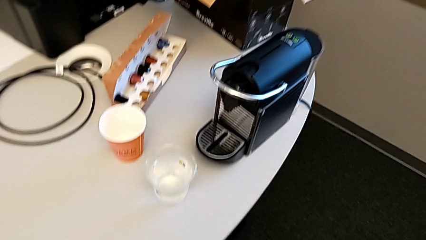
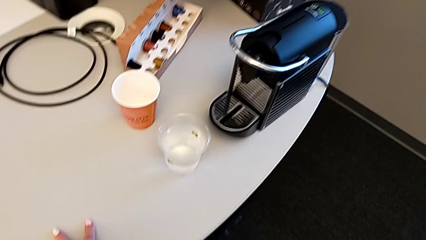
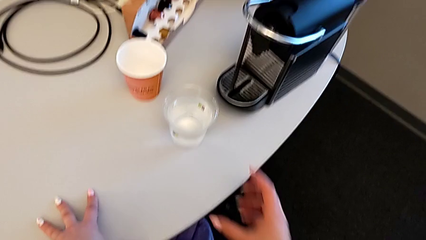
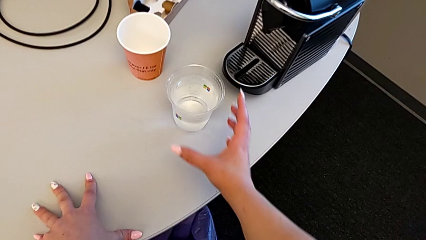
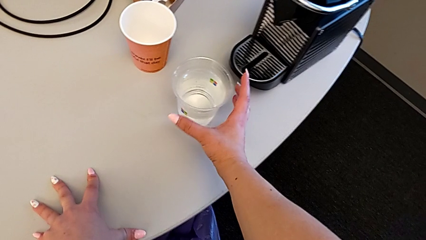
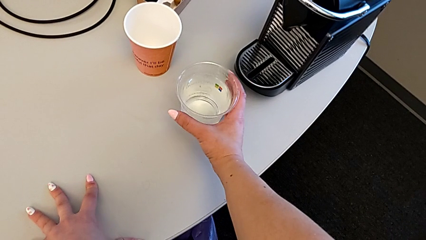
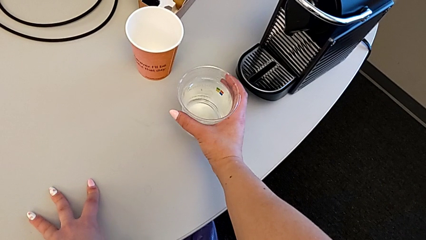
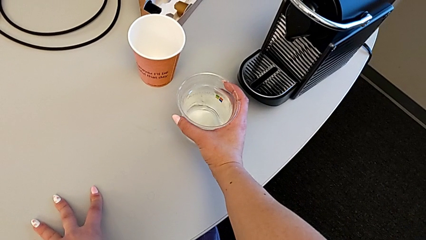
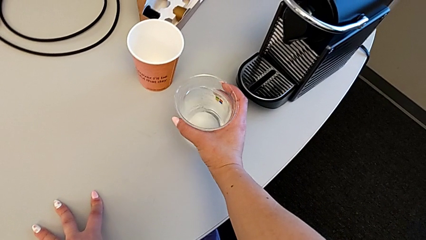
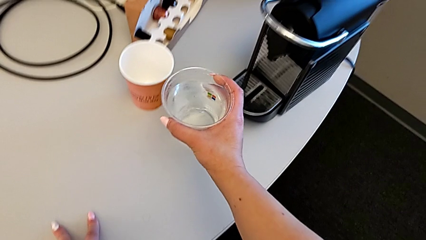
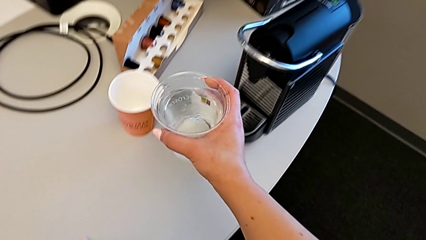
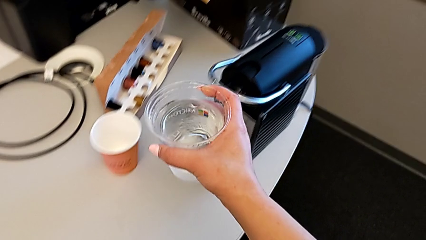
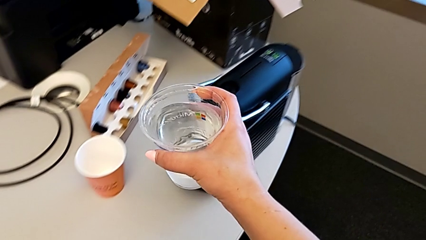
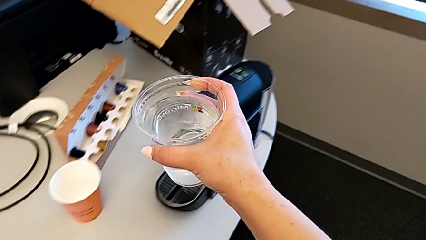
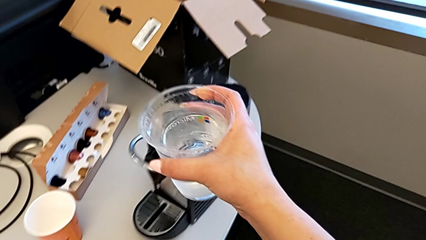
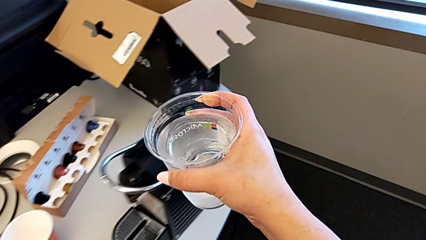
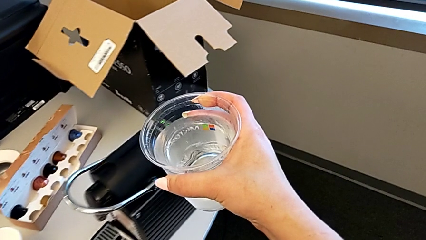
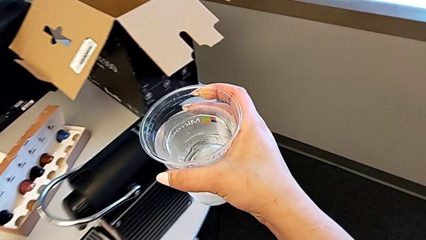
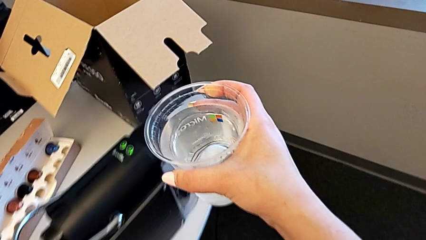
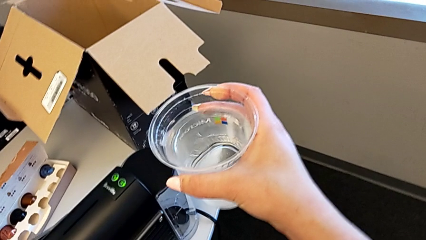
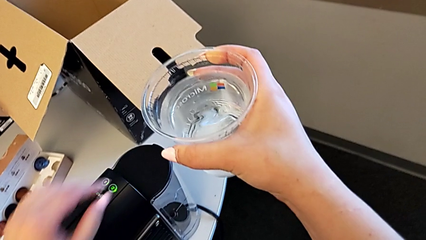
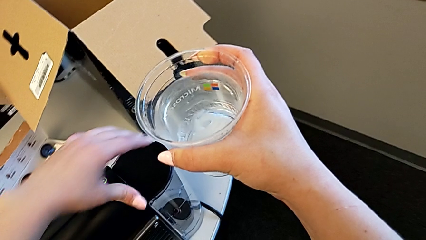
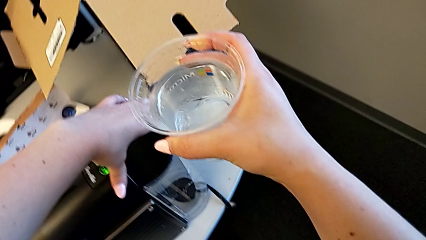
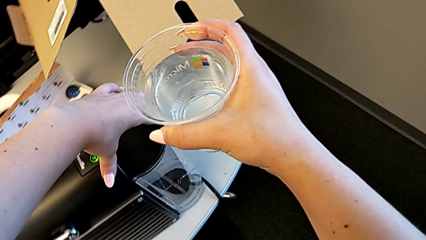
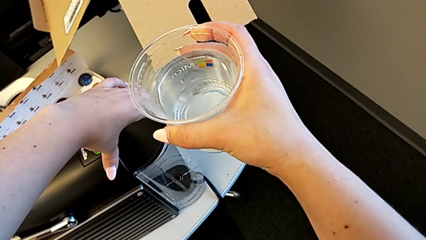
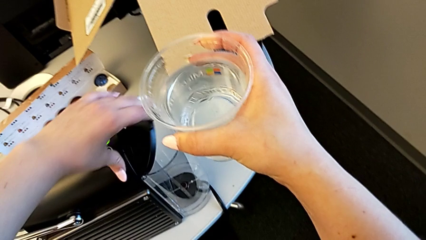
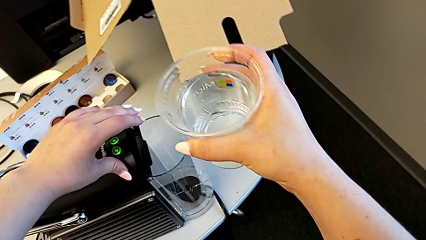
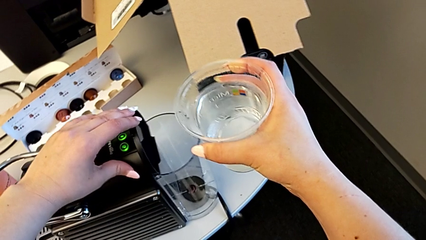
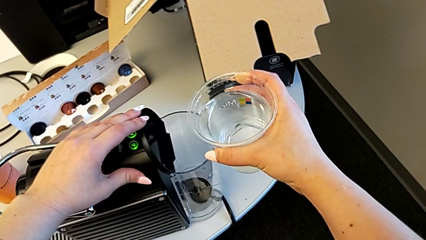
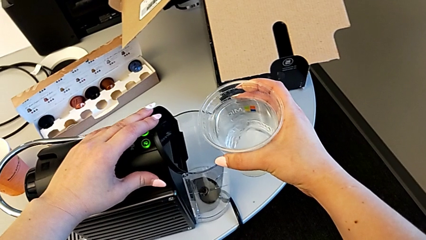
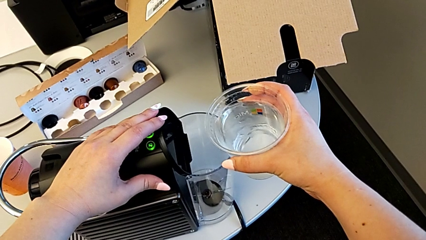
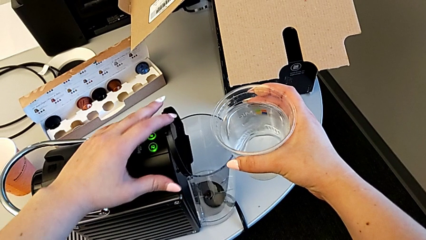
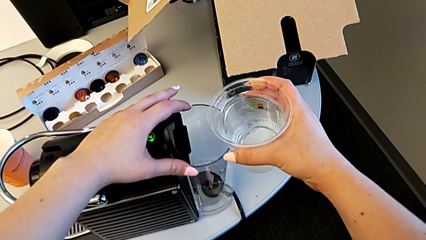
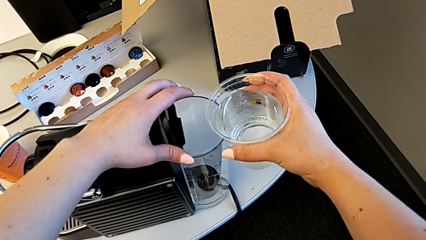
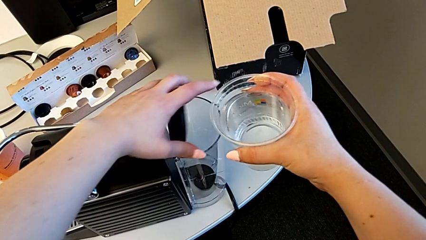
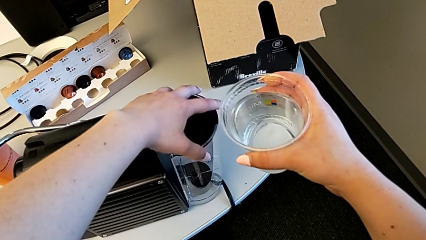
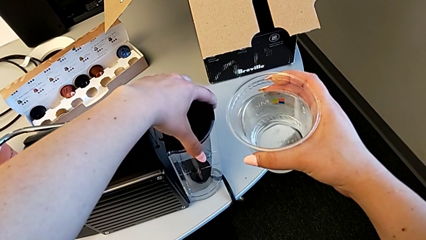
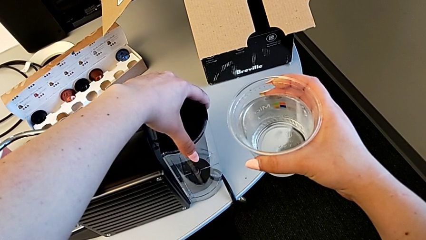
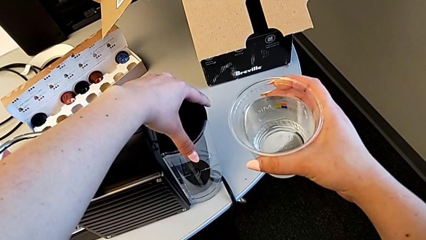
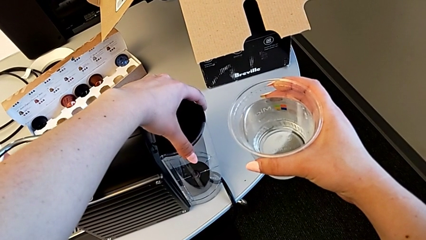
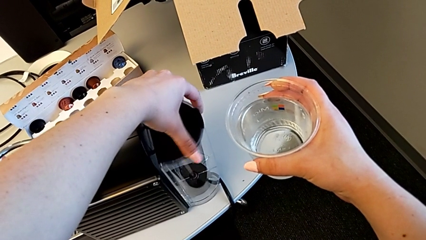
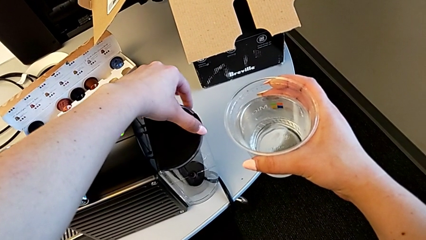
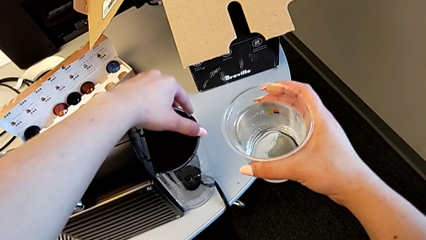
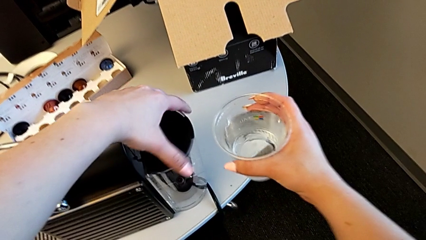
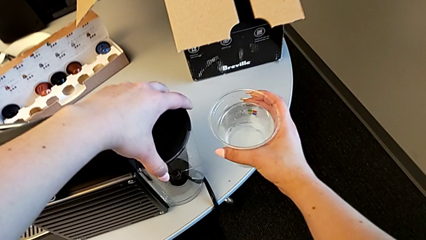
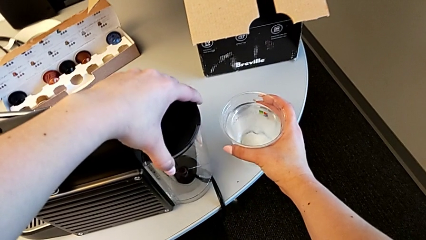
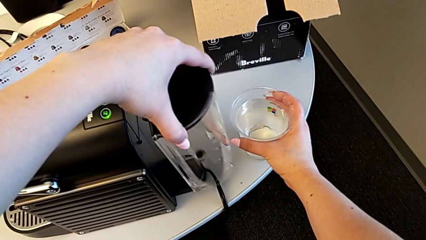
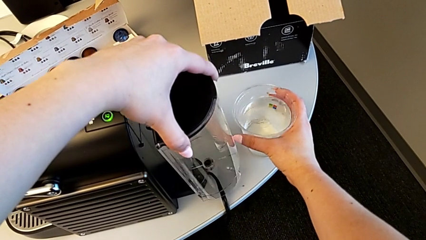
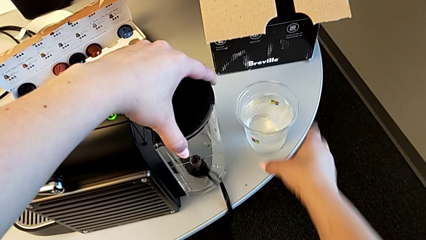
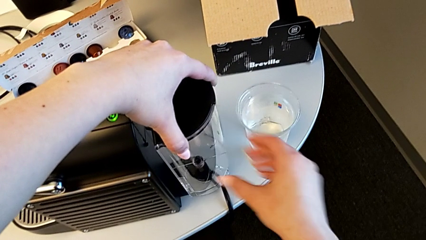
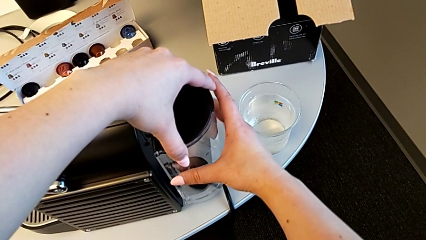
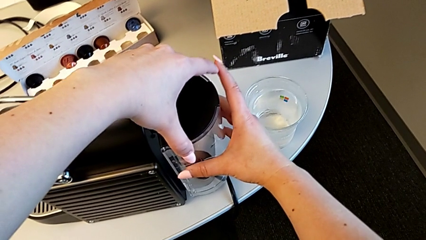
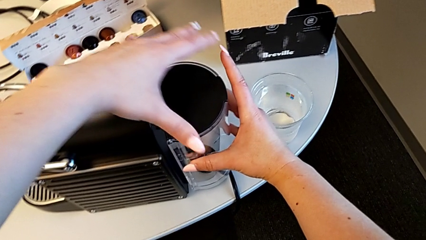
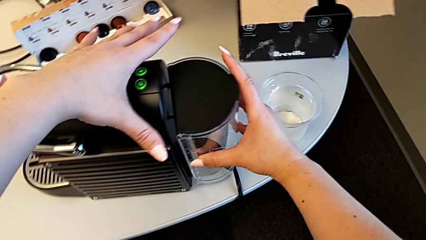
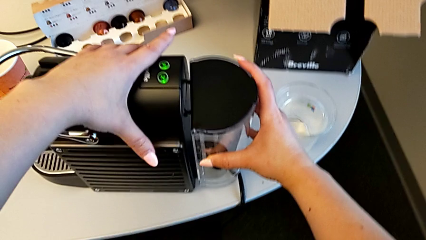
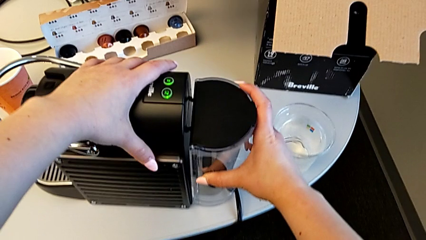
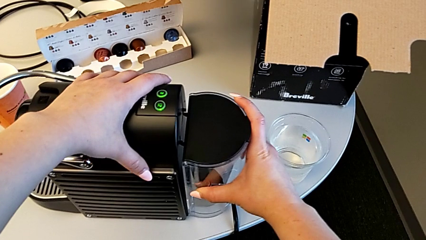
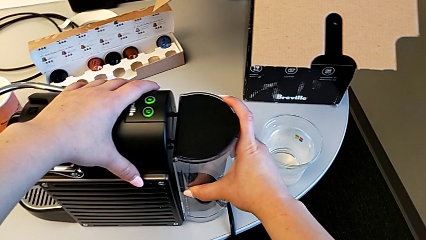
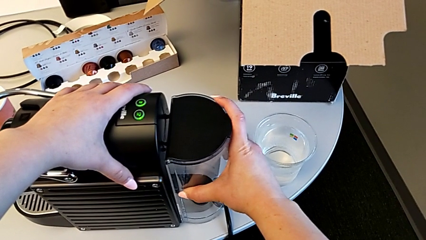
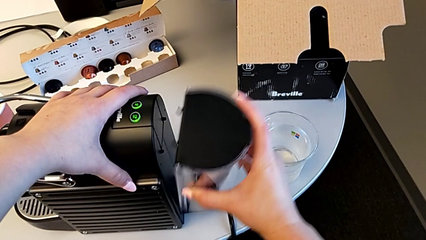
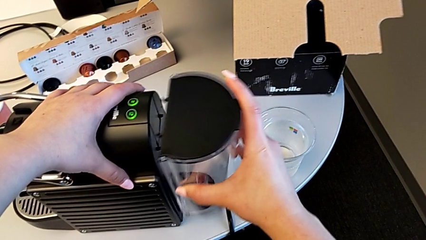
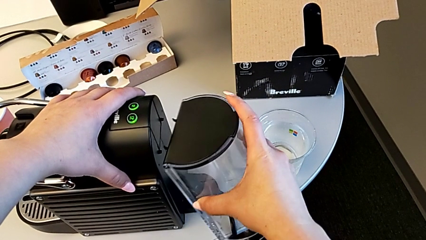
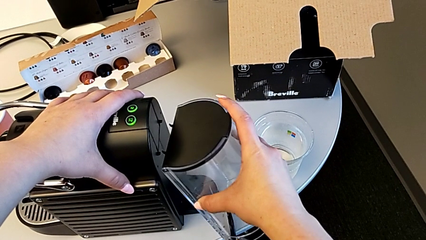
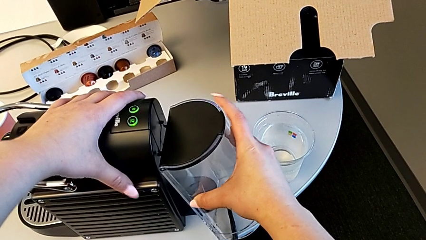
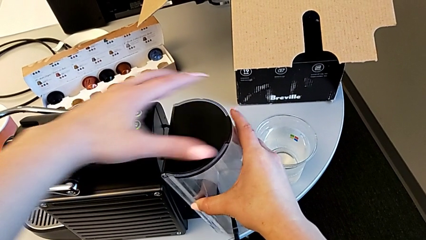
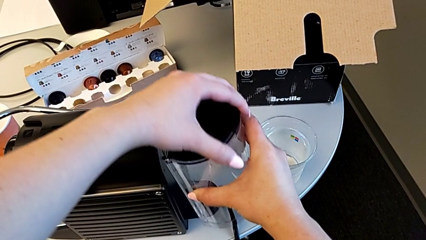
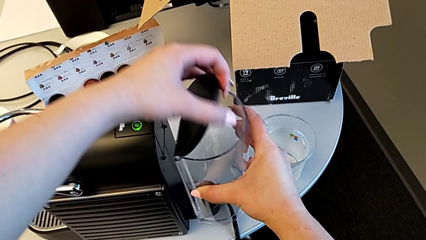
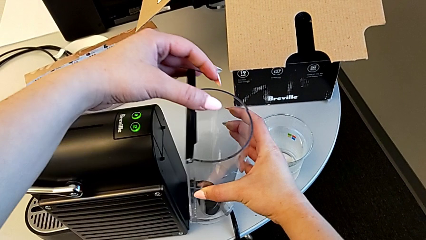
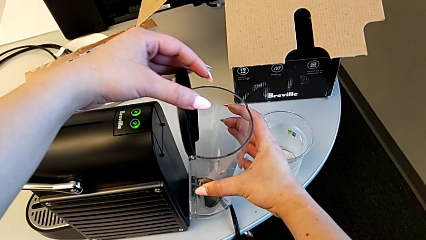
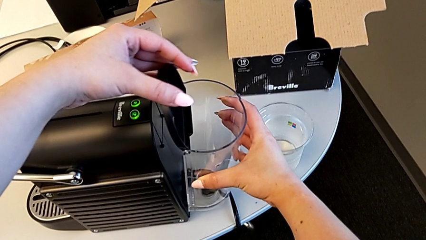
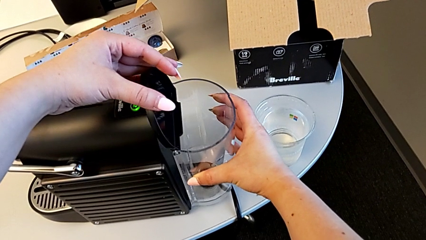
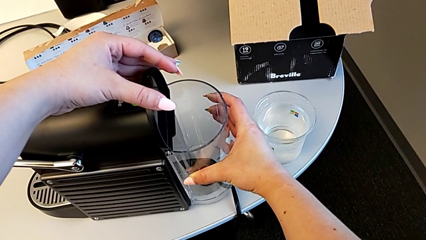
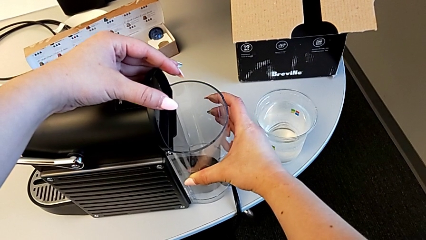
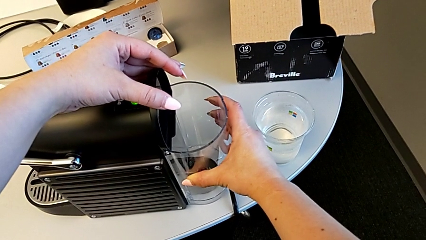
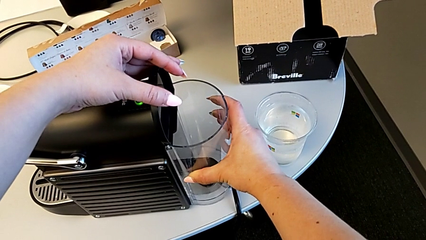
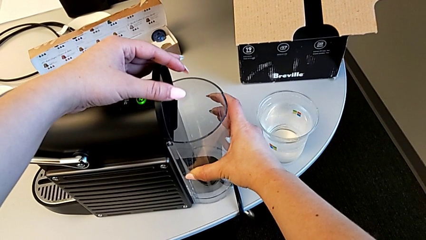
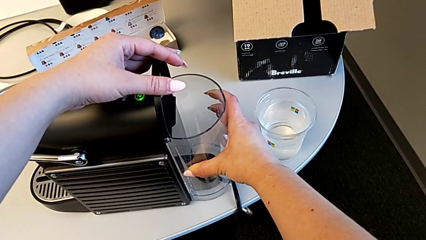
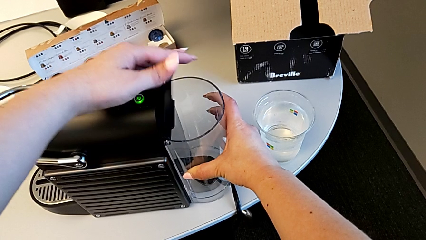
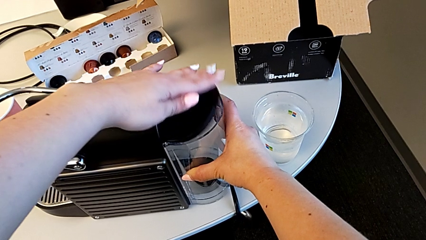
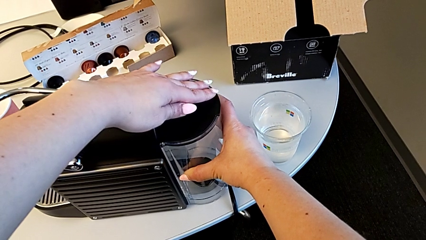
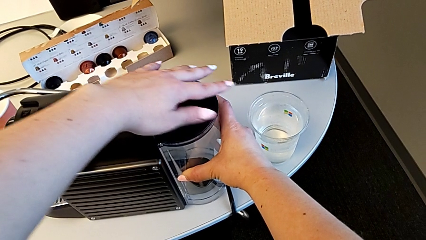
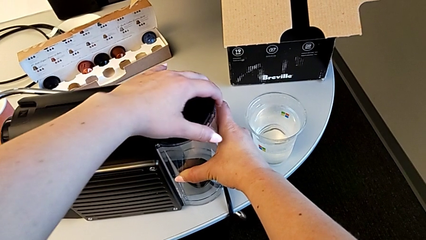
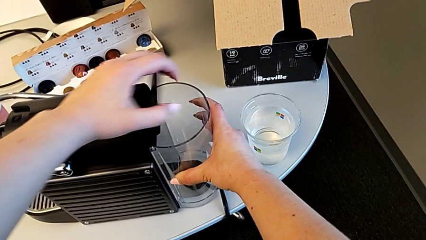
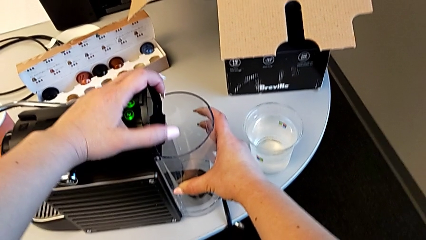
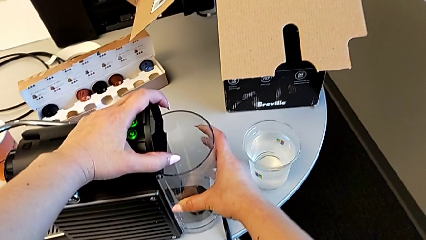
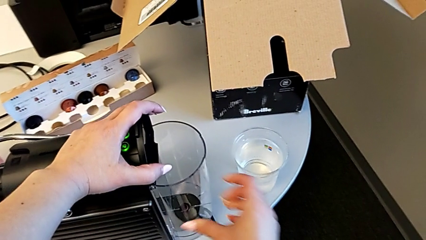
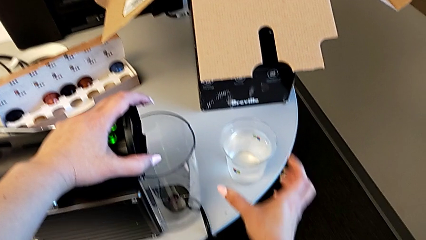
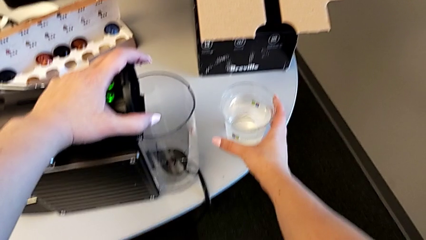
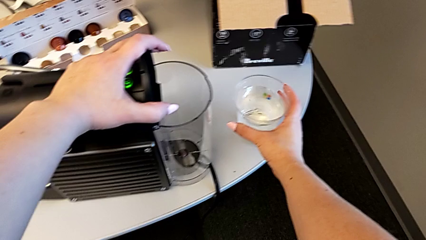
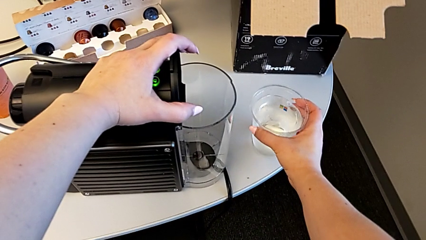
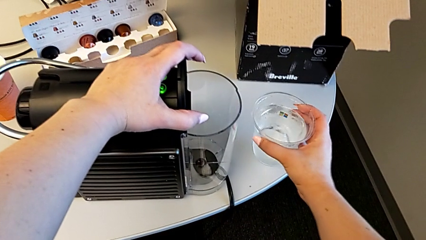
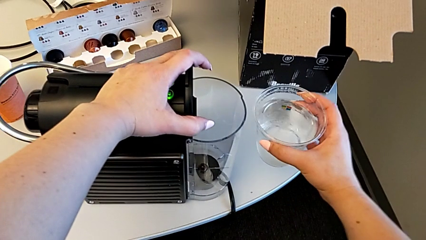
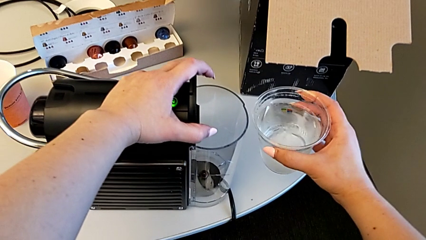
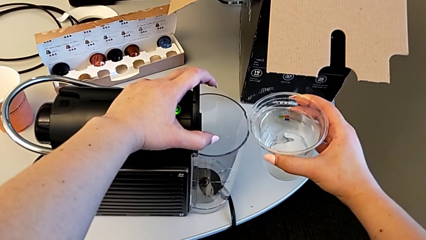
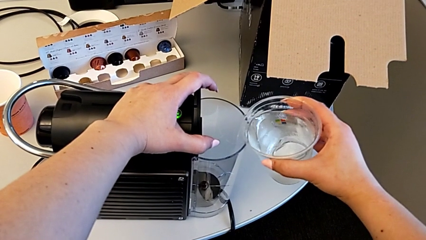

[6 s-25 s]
The camera wearer is filling the water container in the capsule coffee machine. They grab the cup, lift it, grab the lid, open it, grab the water container, wrongly align it, open the lid, insert the water container and grab the cup.
